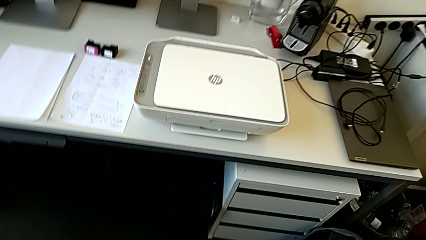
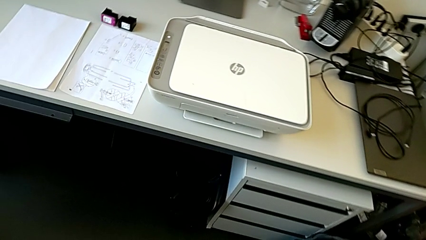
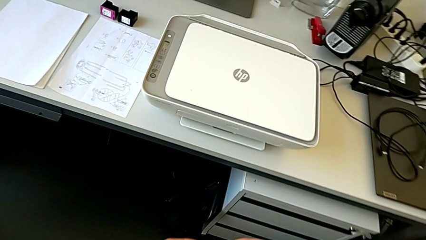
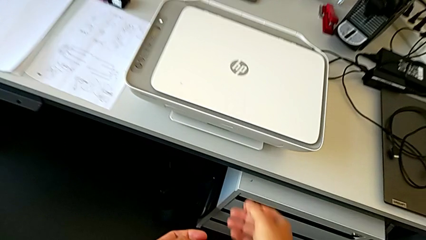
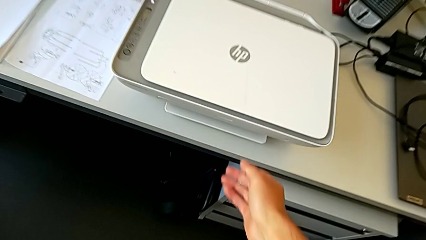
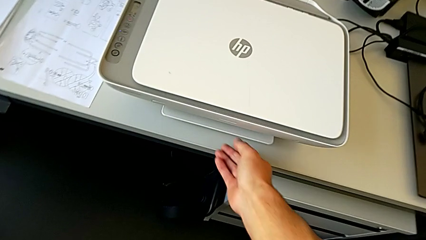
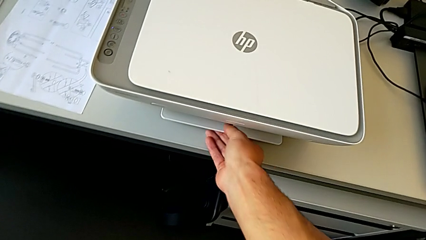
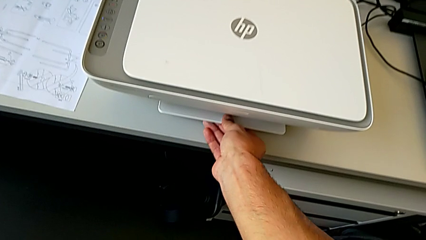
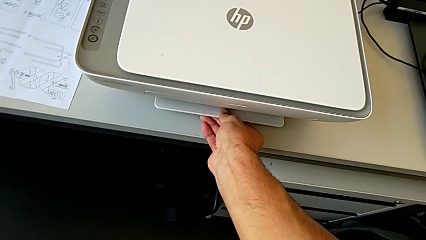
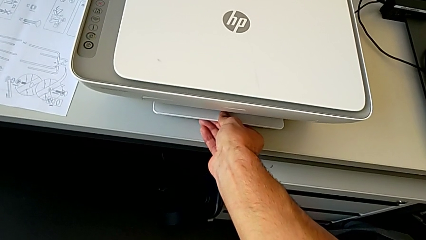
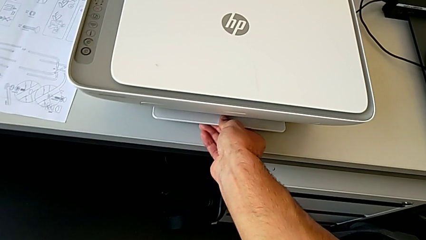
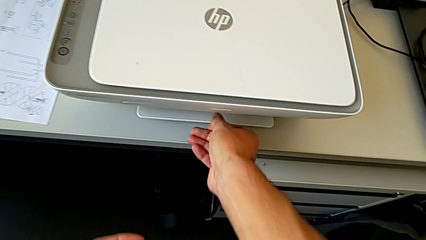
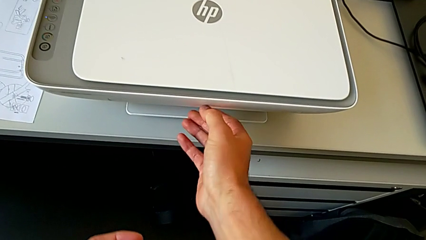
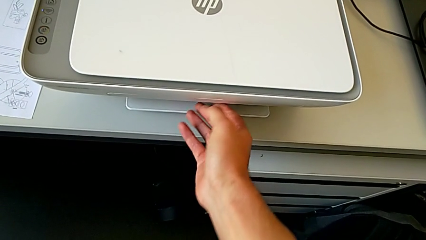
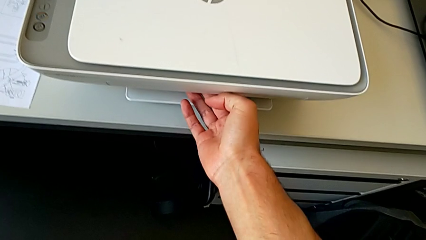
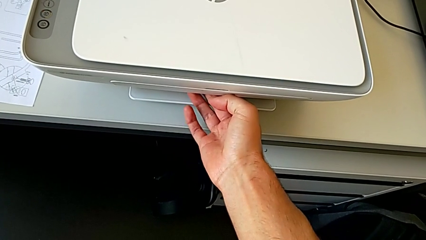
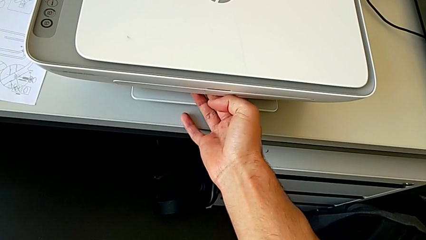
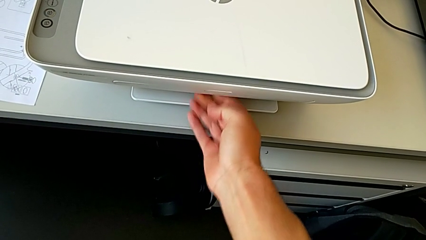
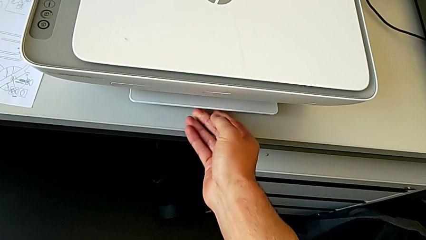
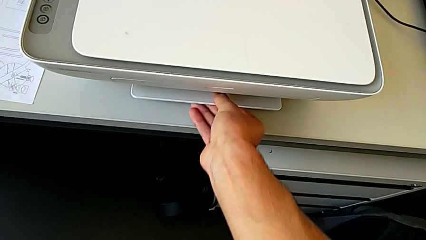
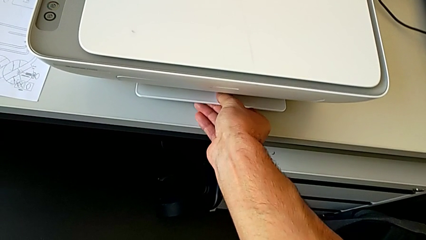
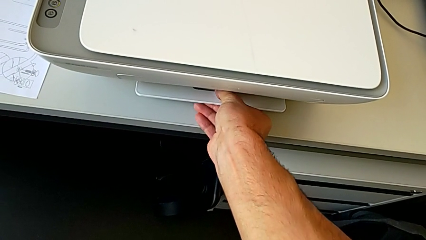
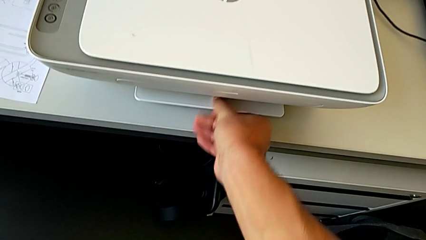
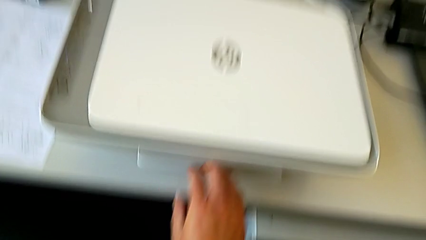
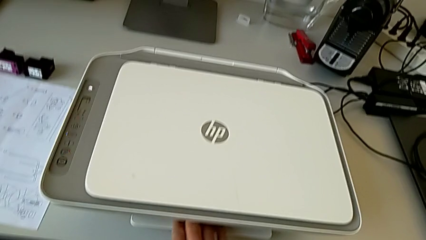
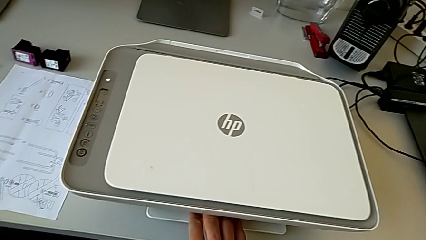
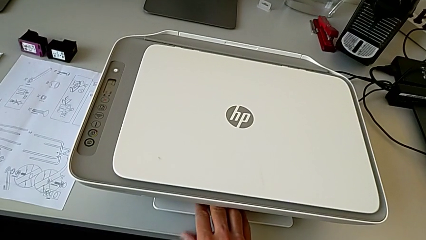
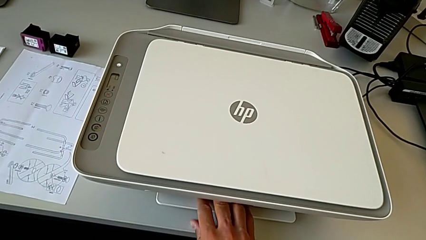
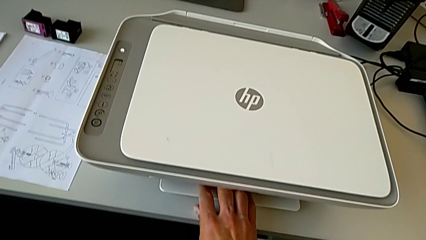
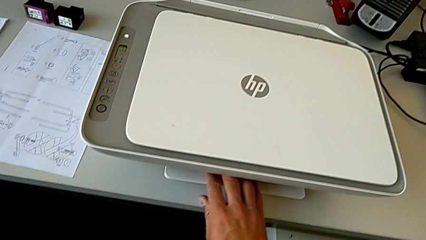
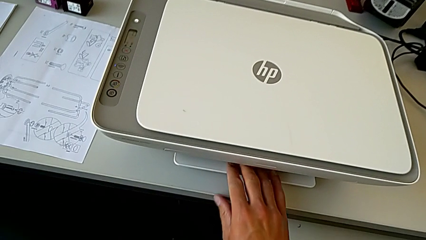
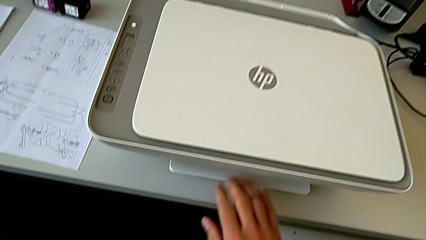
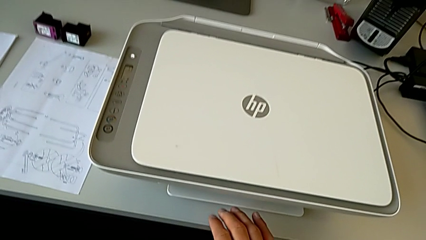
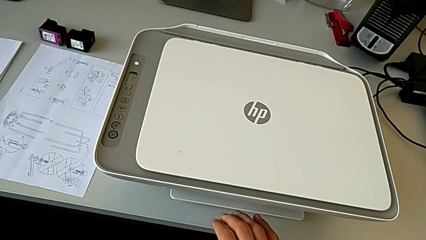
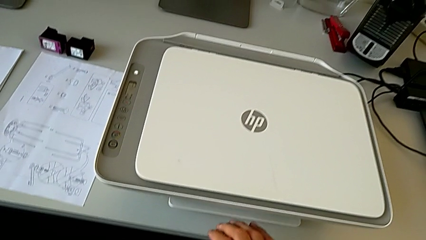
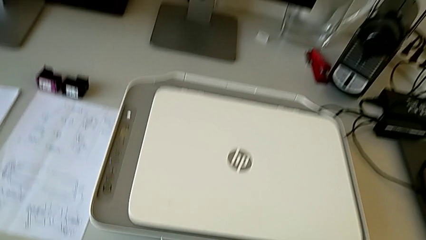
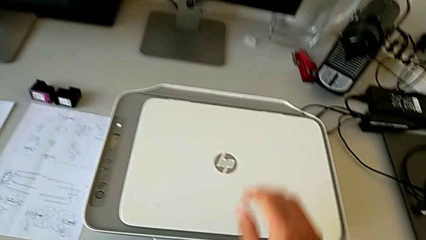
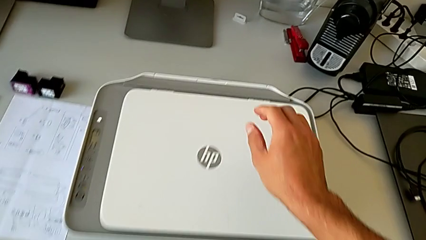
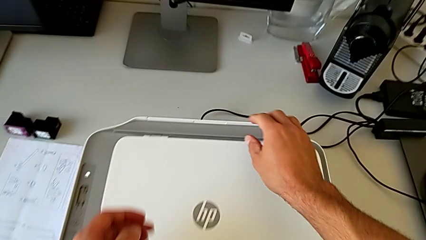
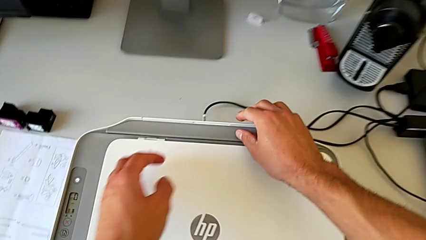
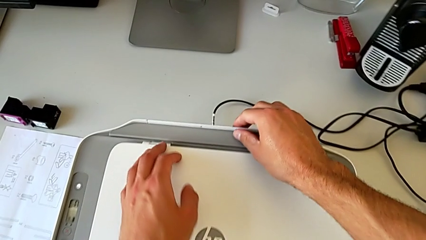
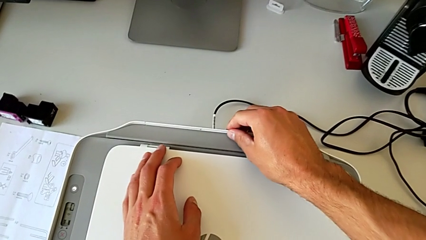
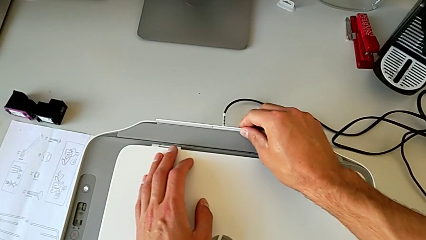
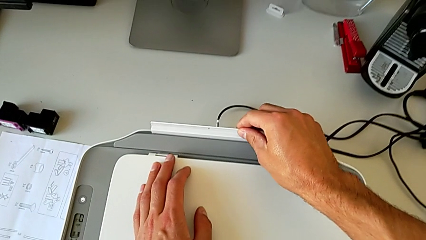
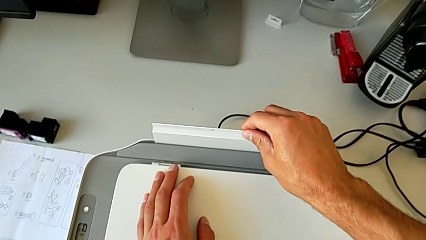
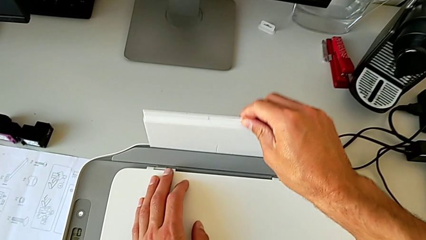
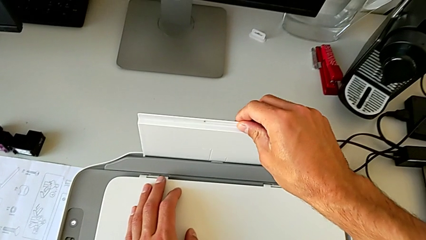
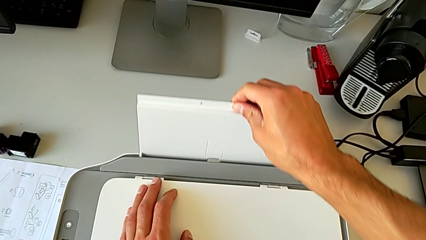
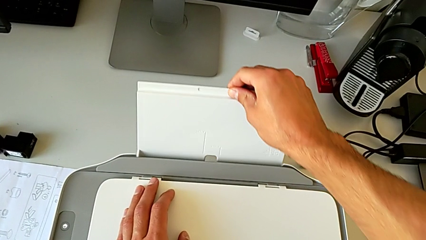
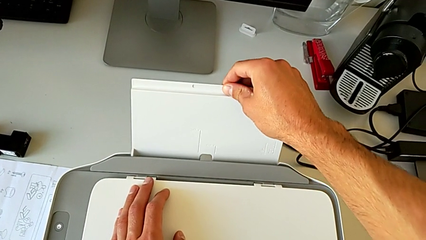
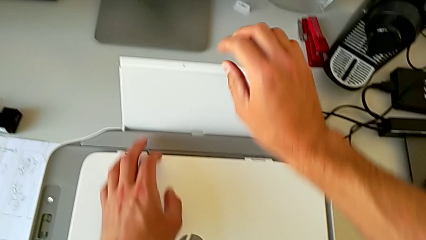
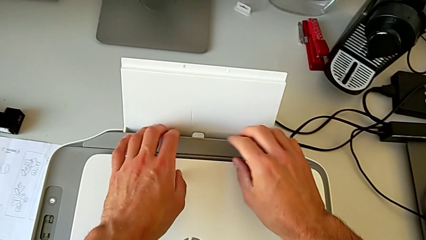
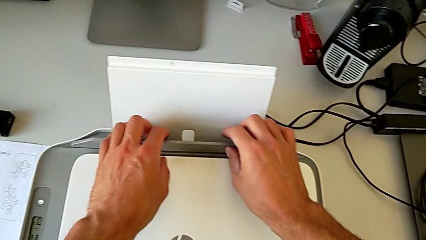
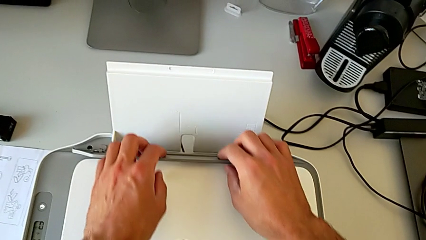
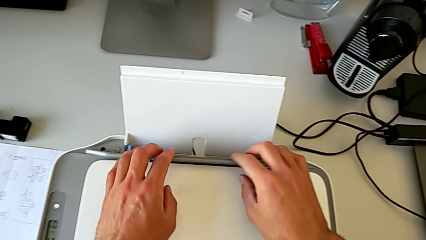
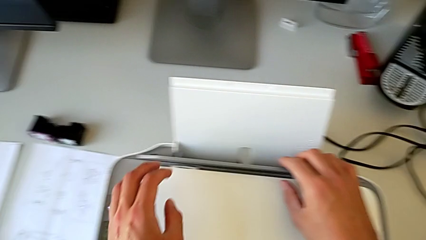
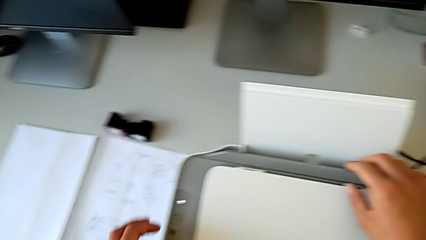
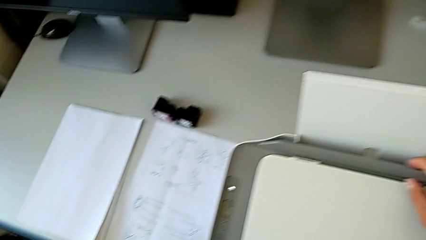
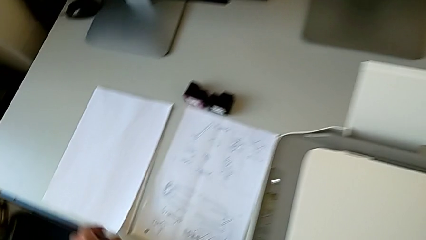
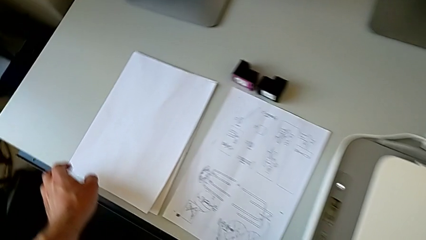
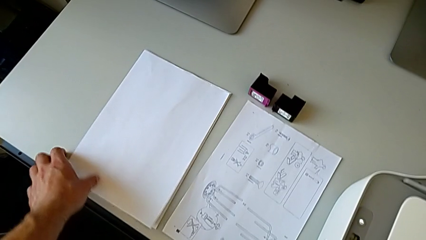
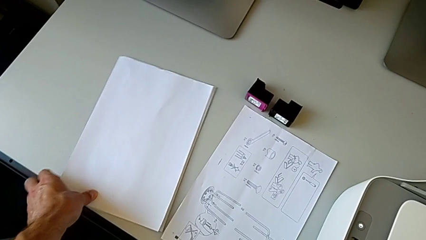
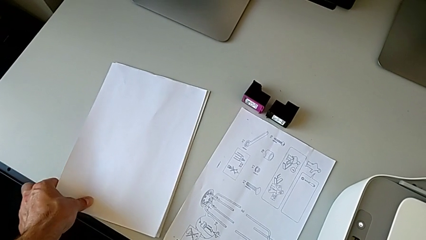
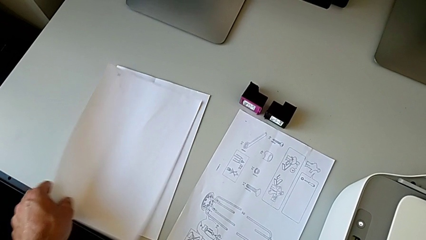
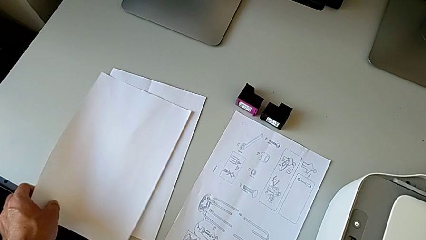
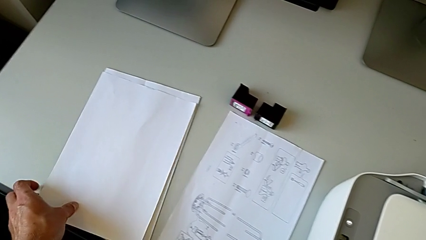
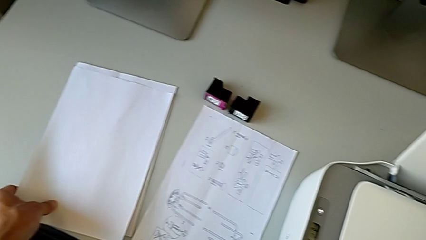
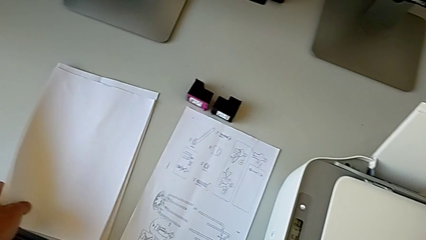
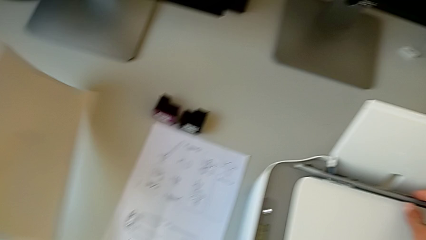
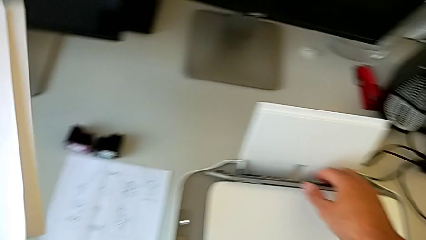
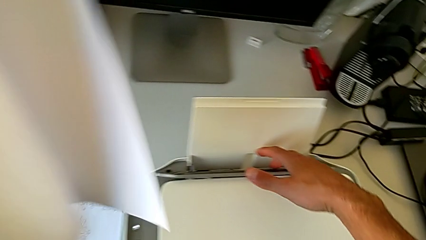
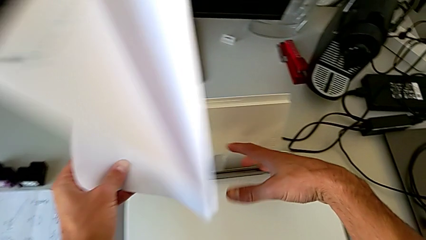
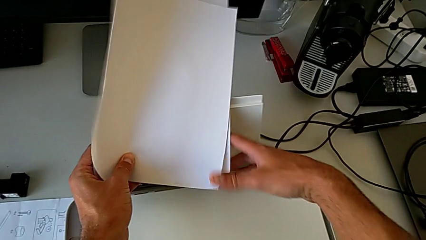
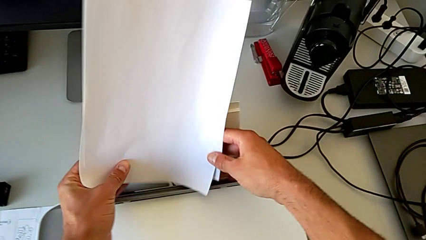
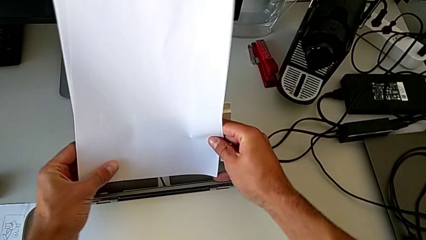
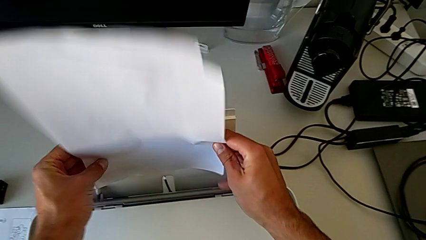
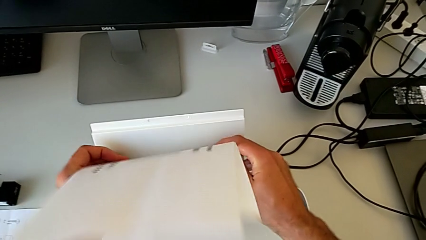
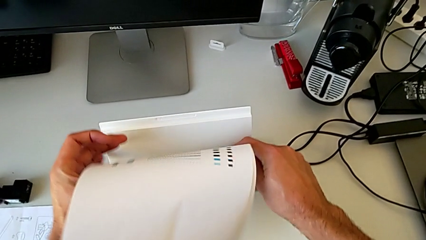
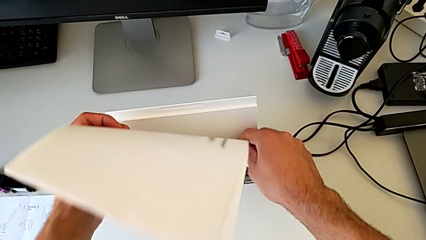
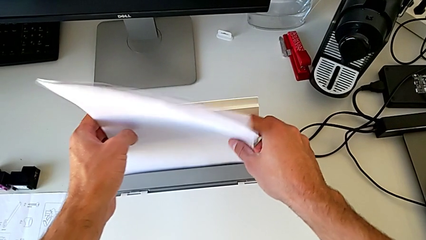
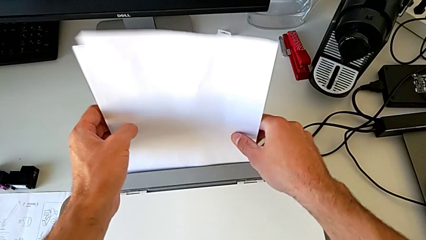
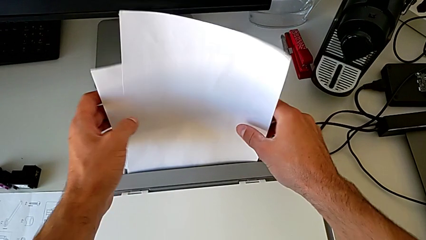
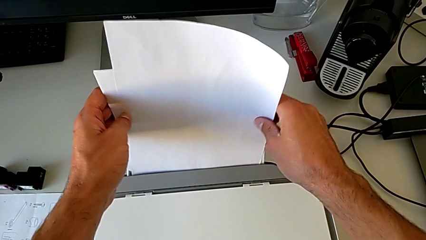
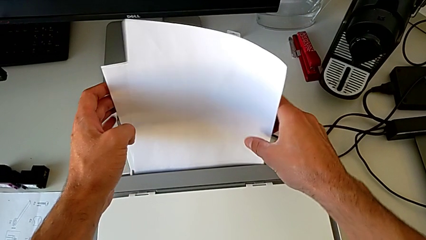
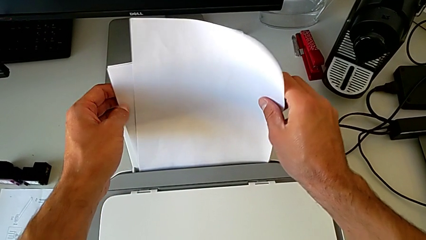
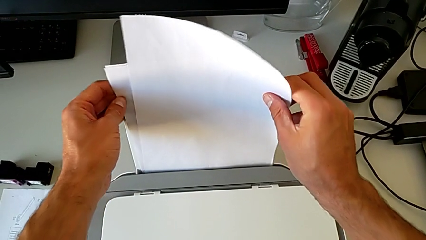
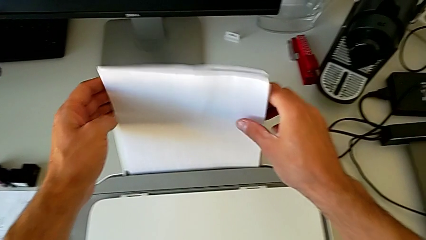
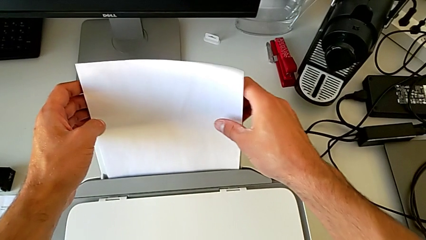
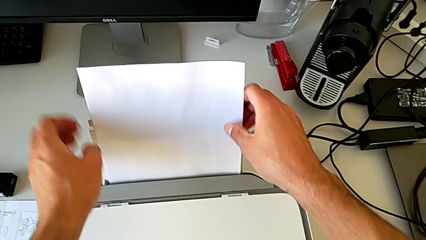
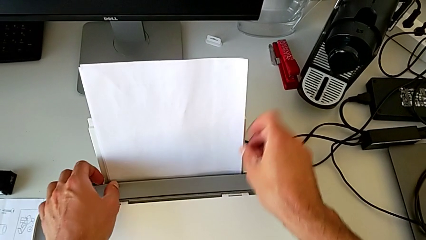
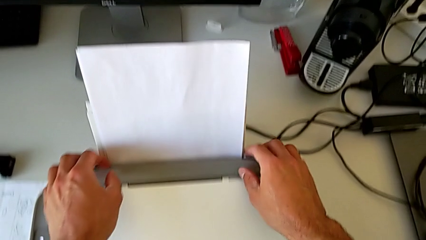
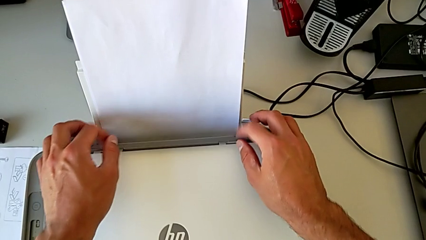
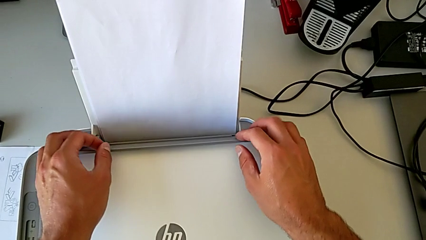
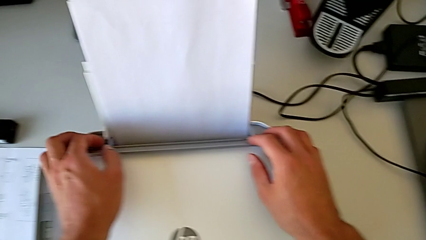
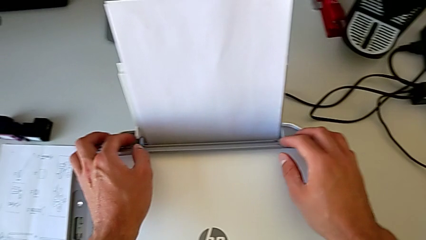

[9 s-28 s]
The camera wearer is pulling out the tray on the back of the printer and placing a paper stack on it. They wrongly inspect the printer, which they can not open correctly, withdraw it, grab the paper stack and insert it.
